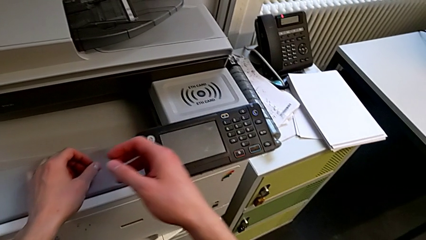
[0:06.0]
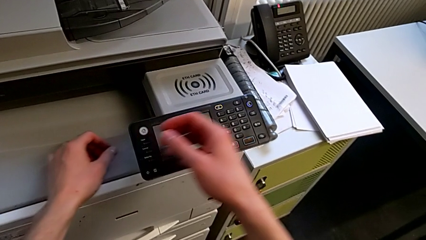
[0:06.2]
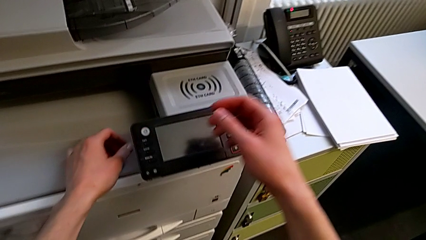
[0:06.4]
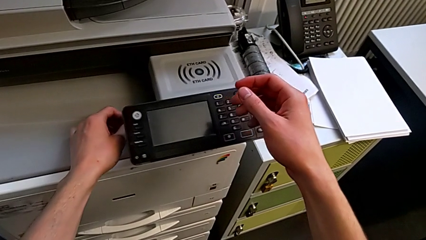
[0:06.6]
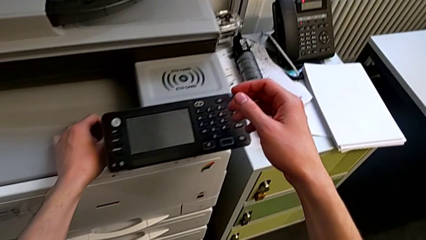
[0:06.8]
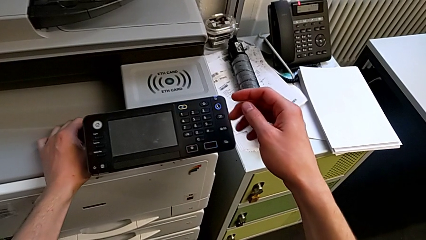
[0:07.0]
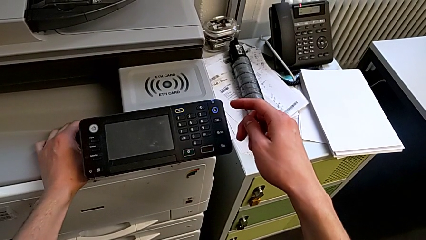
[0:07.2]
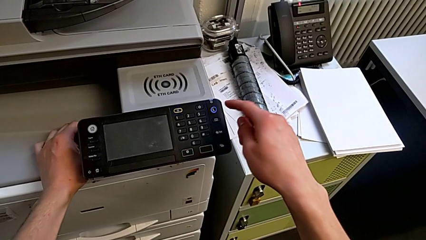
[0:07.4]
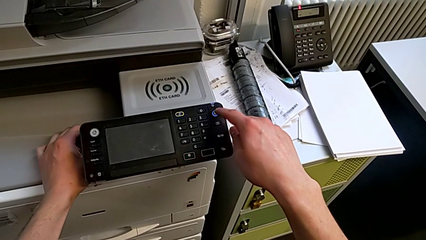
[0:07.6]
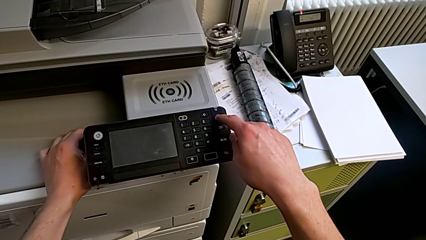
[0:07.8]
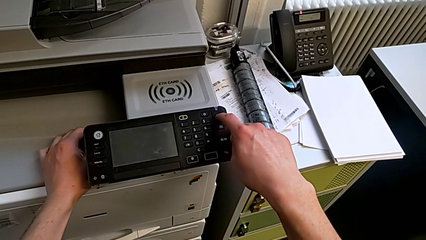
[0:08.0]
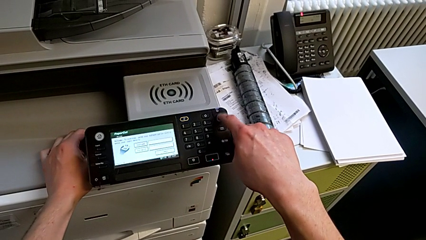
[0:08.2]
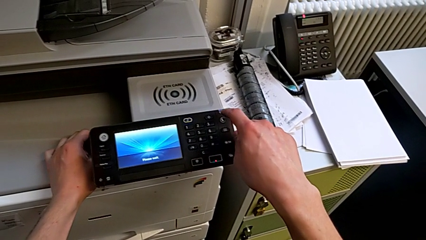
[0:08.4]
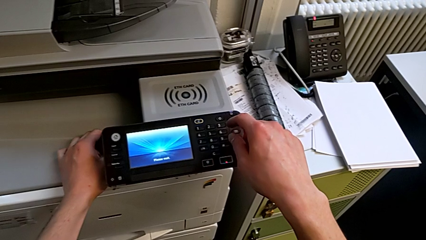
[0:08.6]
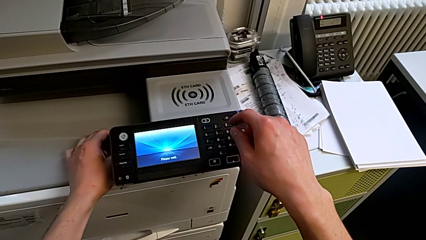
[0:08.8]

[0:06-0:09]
The camera wearer turns on the printer that is in sleep mode. They approach the touch screen and press the button.

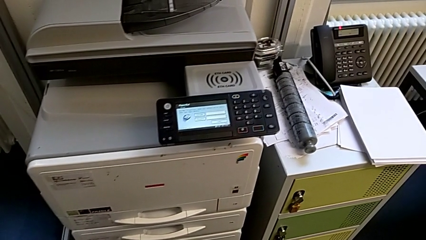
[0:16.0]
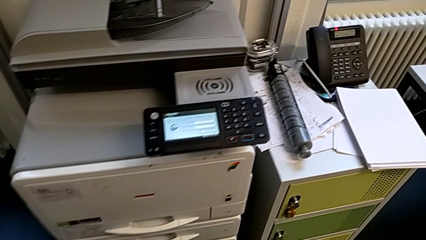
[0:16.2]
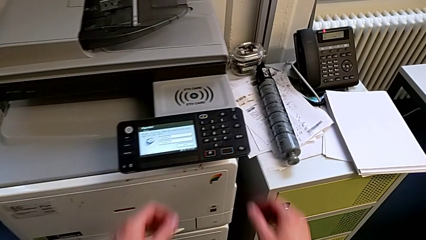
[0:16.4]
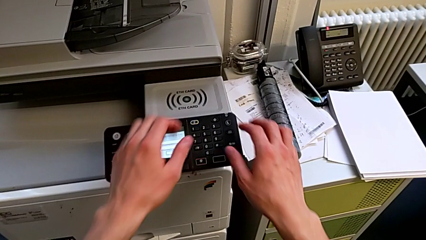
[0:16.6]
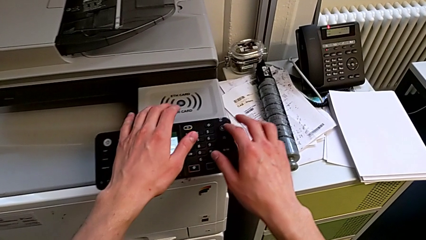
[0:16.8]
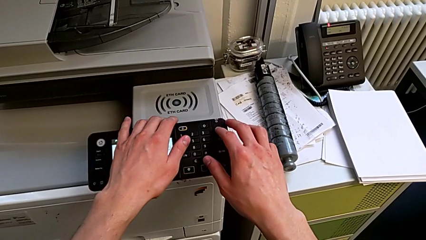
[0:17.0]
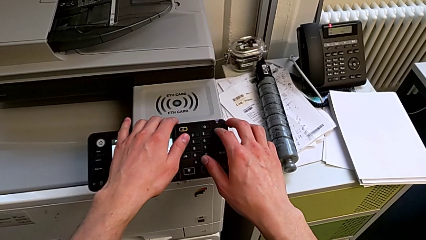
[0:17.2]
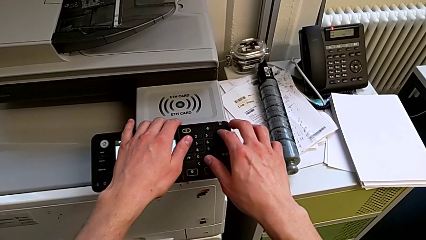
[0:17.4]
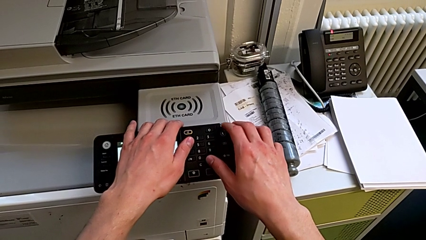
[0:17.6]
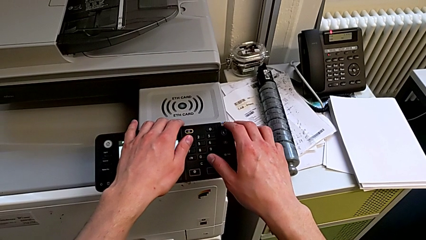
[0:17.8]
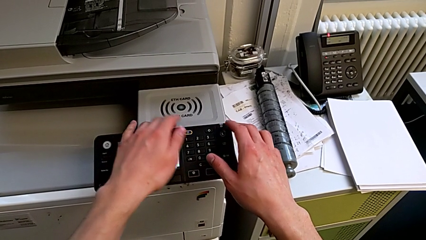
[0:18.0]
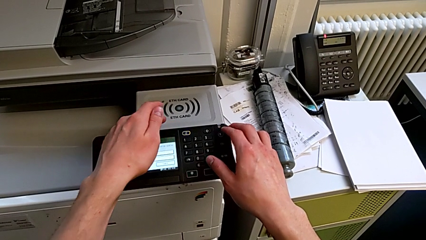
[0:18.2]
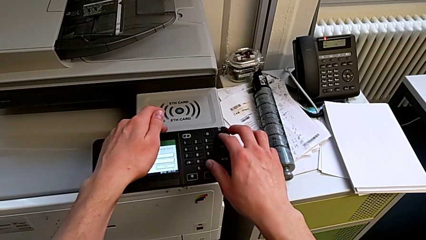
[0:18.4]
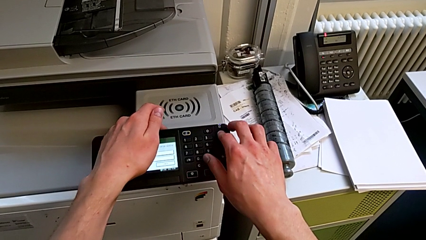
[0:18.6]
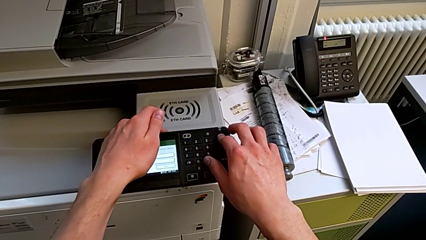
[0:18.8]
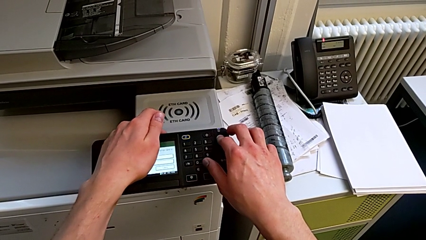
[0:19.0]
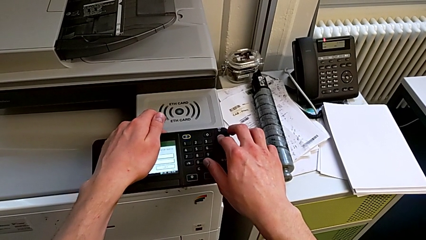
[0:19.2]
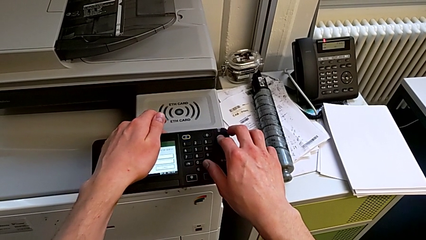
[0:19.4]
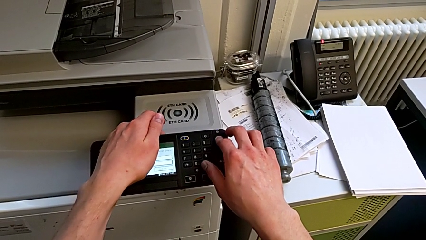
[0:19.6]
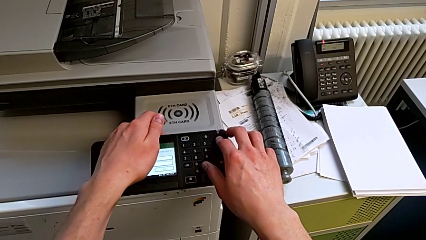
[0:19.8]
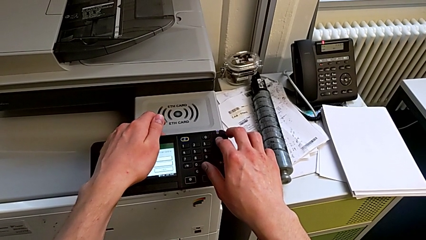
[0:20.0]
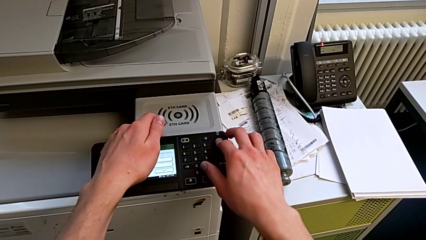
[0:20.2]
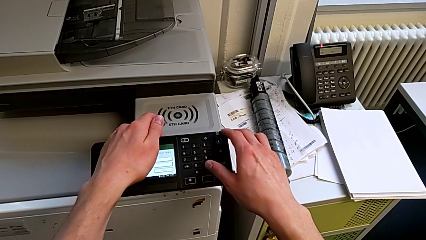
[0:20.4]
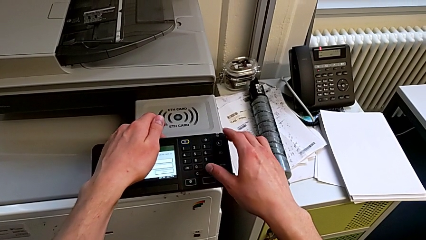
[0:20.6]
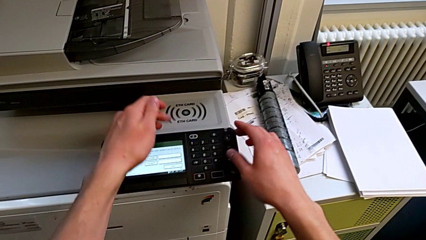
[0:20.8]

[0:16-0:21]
The camera wearer turns on the printer's sleep mode. They wrongly press the blue button, with pressing time not enough, and press the blue button.

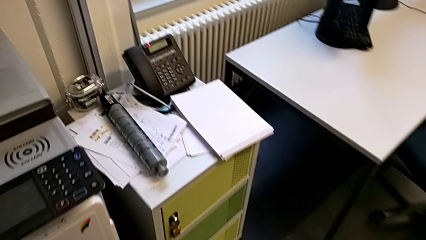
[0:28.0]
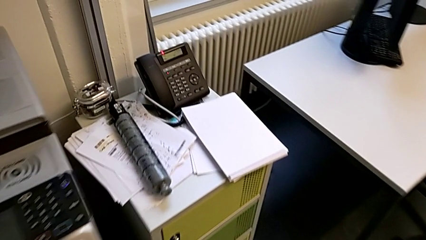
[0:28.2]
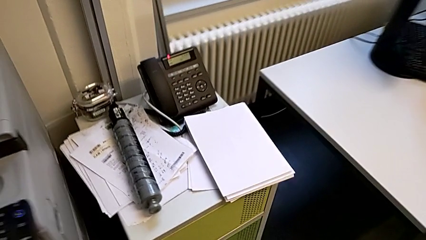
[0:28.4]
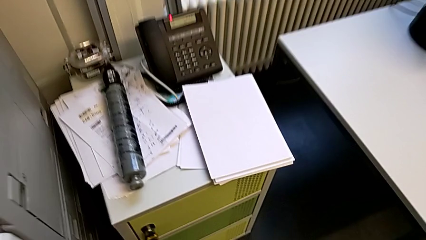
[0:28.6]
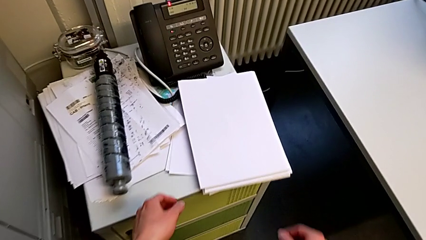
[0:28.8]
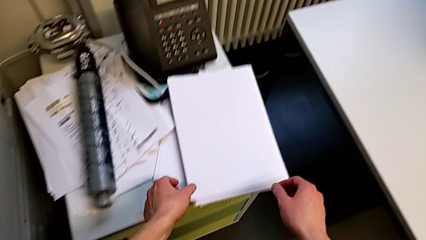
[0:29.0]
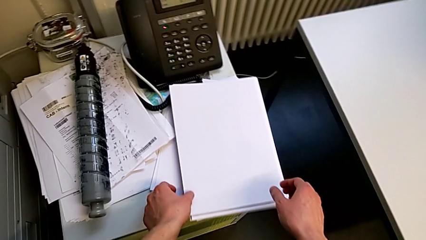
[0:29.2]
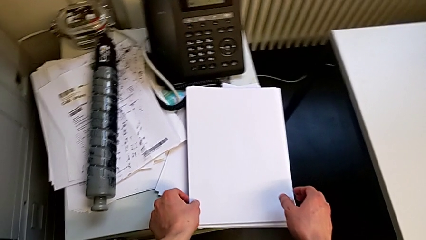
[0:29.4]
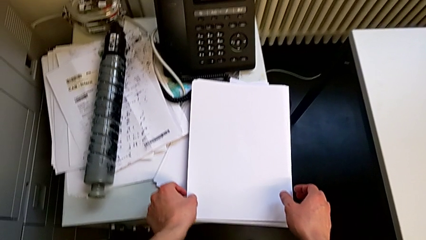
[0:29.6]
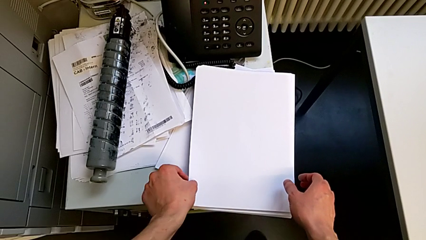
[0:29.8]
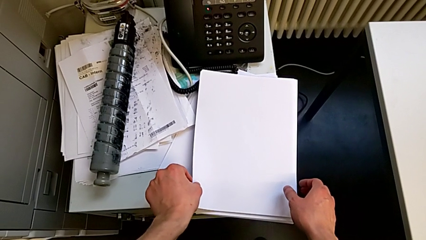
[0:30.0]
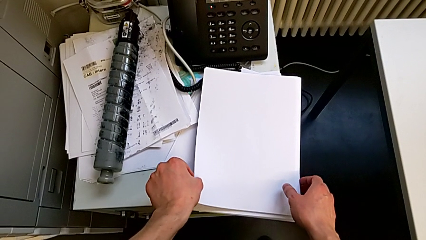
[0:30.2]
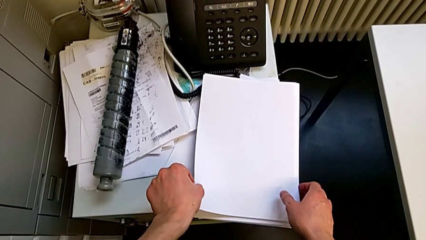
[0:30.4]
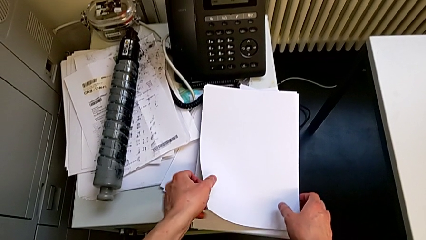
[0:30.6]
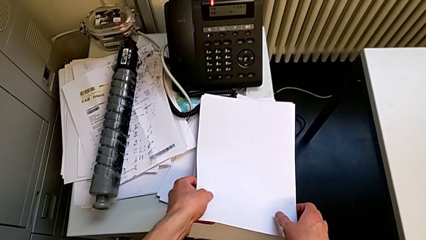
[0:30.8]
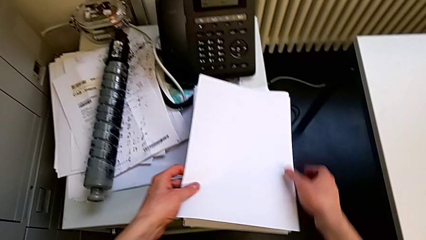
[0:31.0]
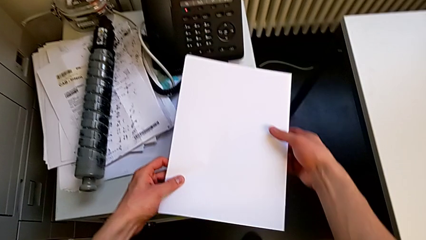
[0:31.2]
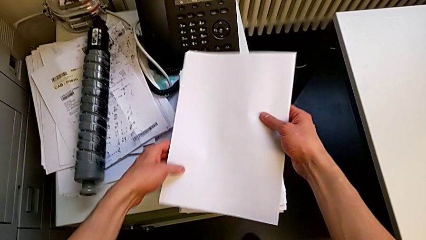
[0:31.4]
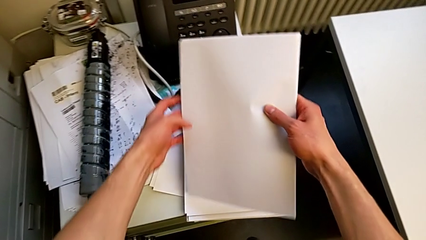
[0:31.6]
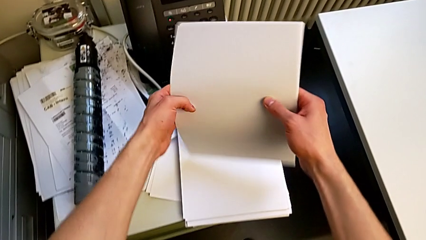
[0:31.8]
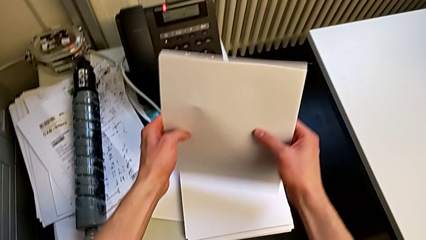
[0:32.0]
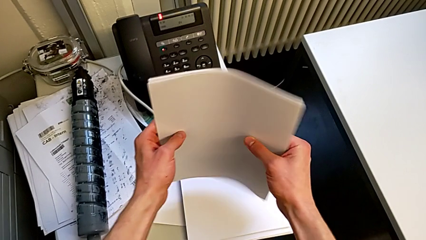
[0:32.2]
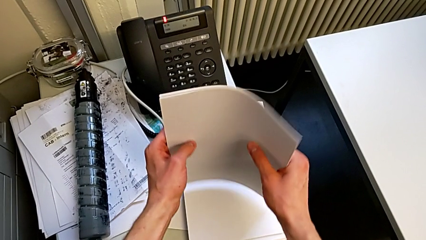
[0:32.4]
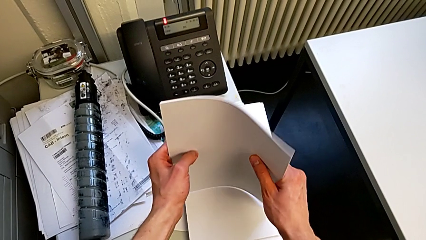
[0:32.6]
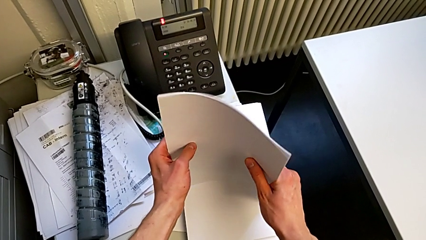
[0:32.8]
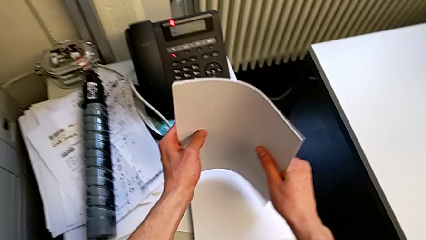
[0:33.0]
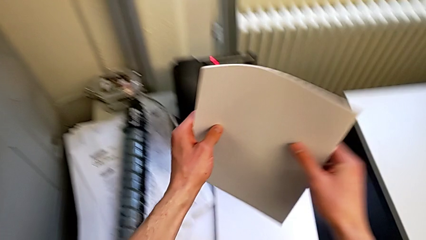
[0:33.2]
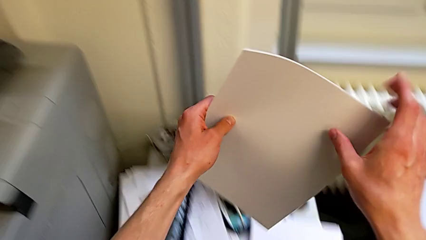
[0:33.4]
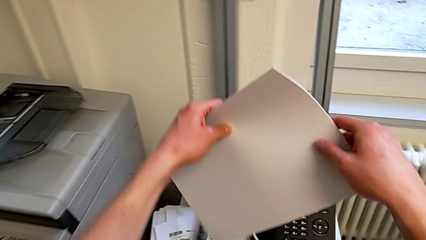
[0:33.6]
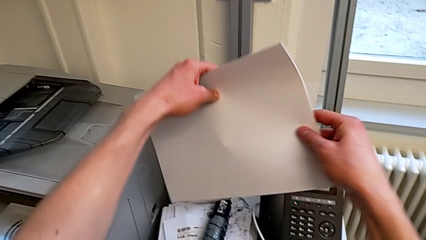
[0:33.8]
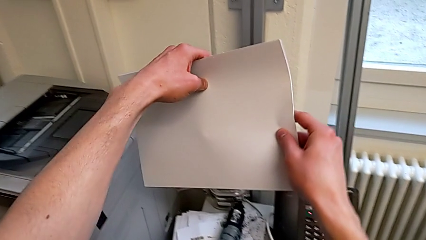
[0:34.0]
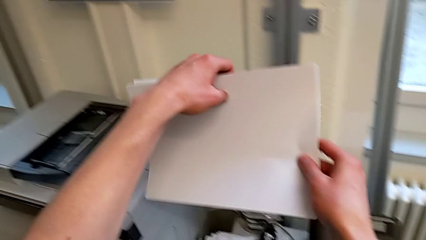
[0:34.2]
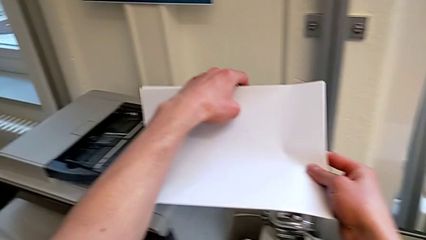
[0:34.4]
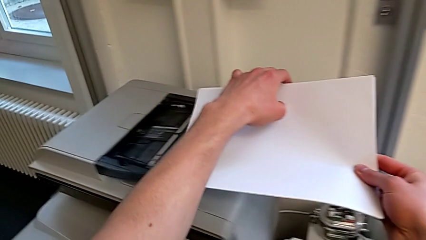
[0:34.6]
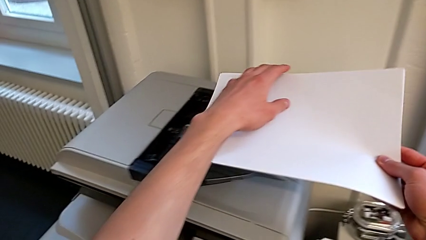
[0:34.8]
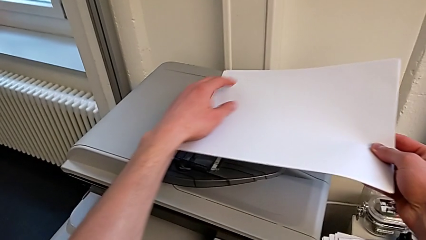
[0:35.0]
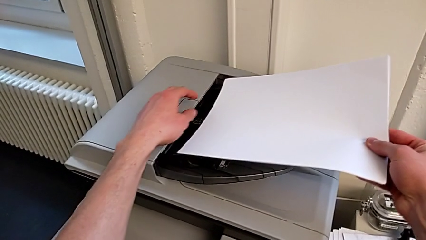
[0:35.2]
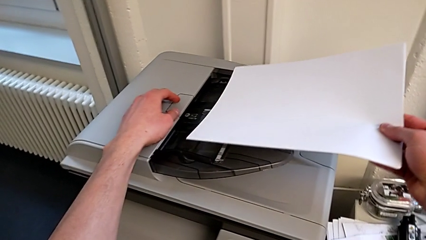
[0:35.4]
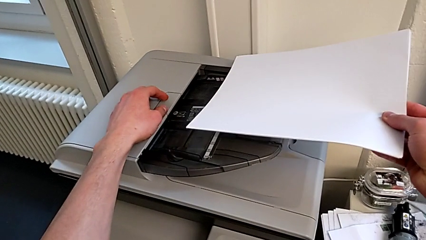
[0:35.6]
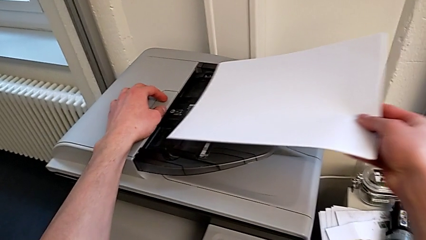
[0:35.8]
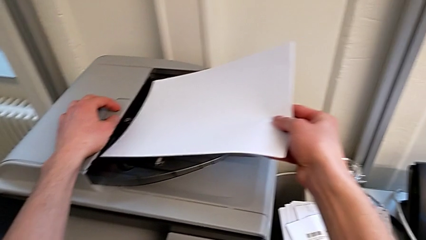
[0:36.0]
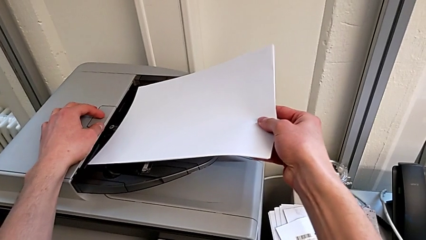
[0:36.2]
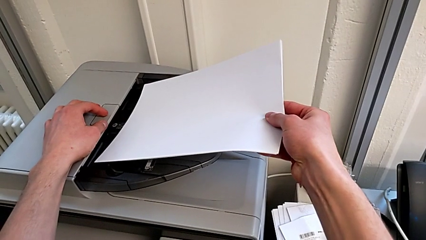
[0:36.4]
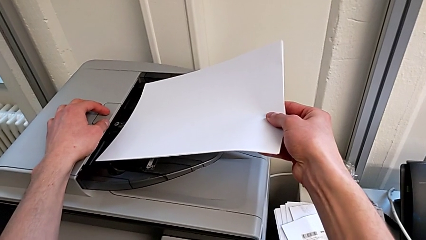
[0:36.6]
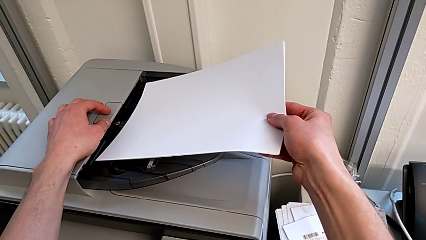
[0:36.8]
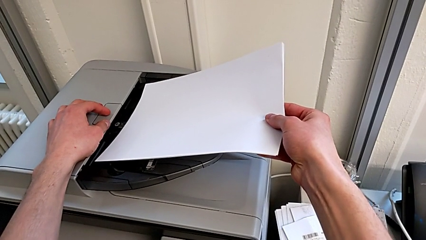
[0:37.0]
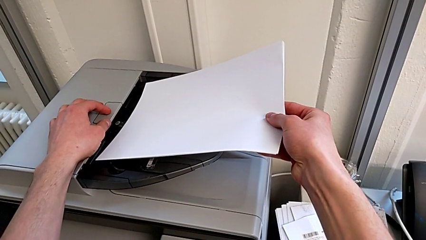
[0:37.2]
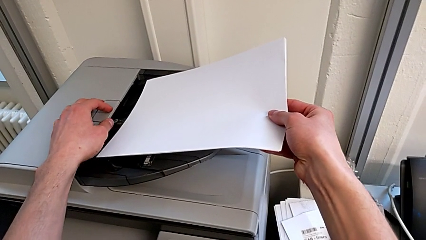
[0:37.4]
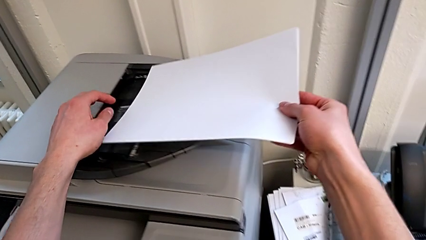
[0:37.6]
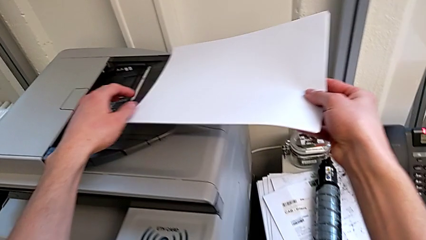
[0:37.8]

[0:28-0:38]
The camera wearer is loading the paper stack into the first tray. They grab the white paper stack, rotate it, wrongly insert it into an incorrect tray and withdraw the paper stack.
